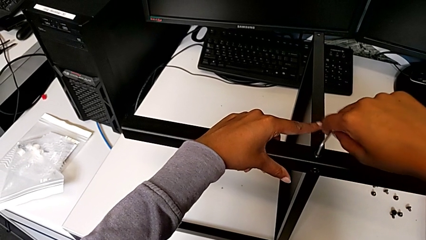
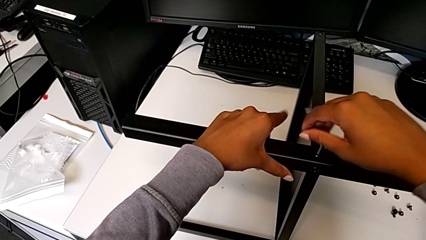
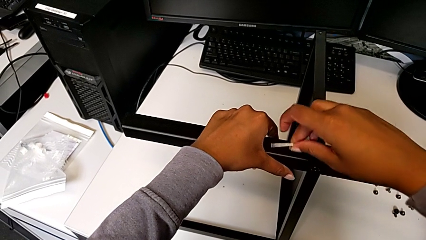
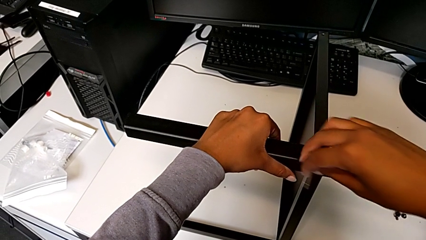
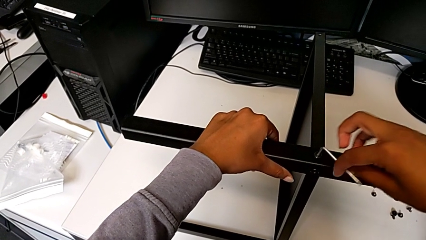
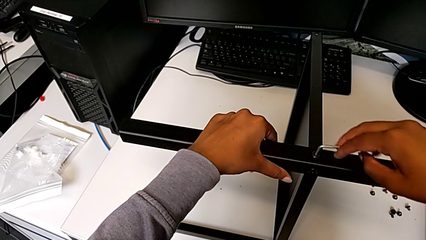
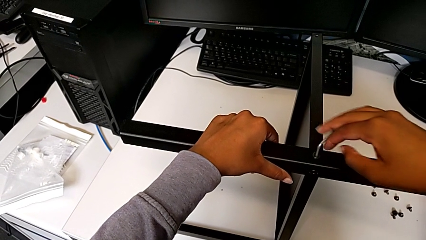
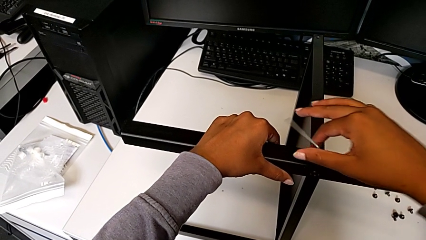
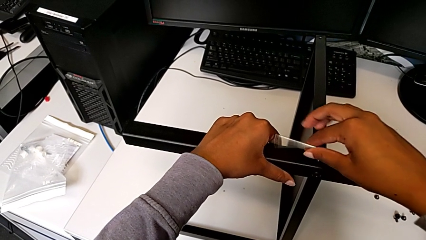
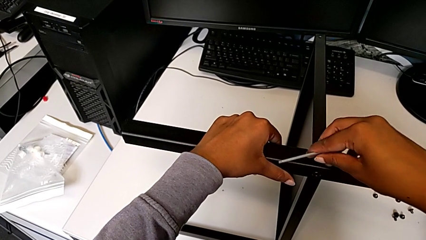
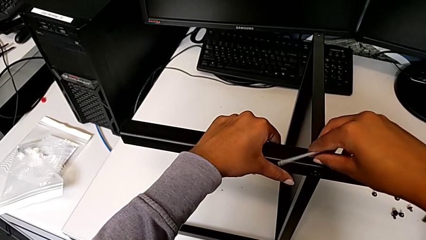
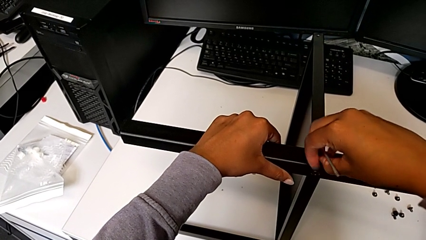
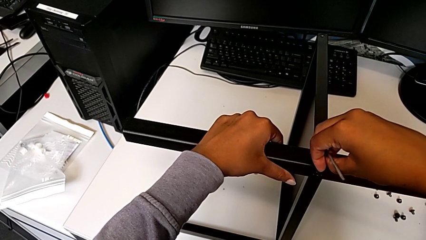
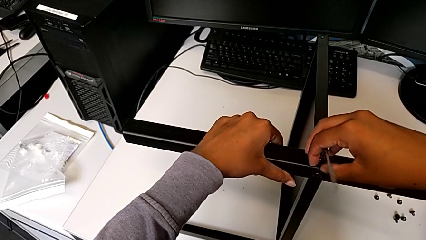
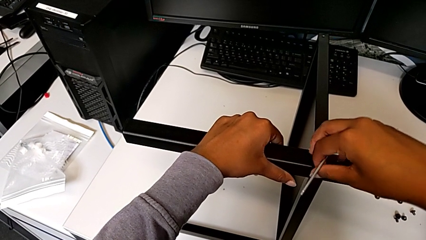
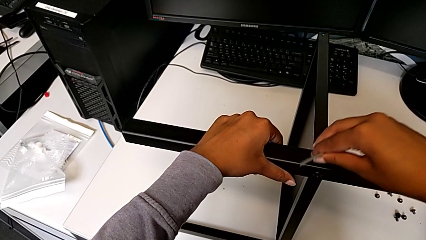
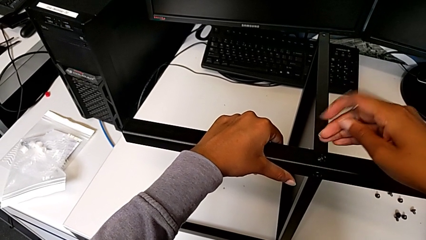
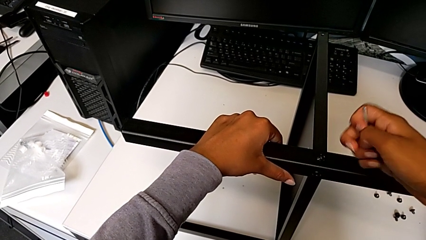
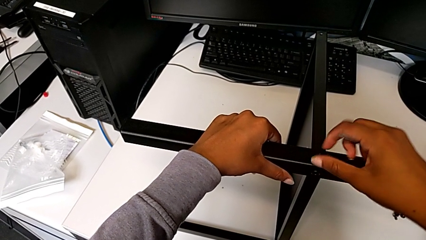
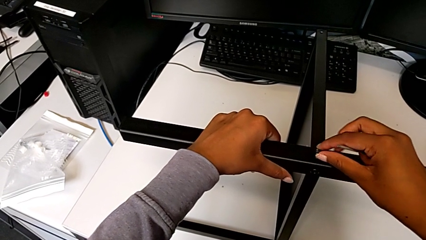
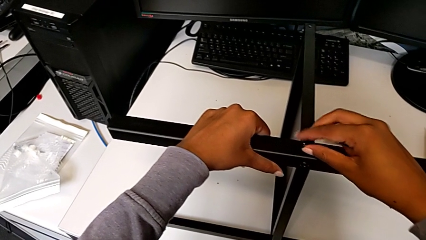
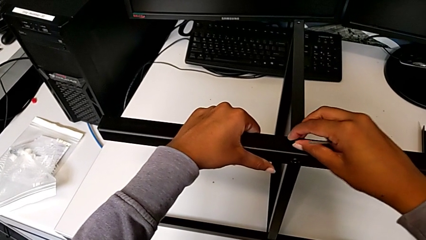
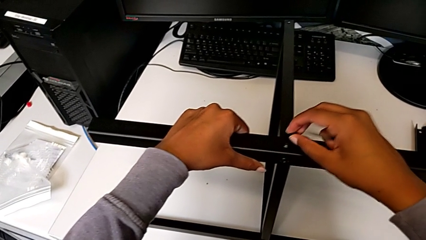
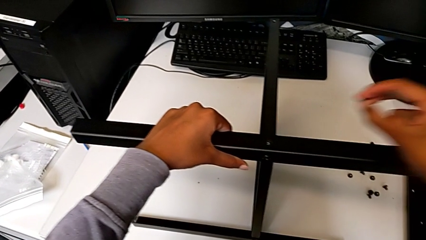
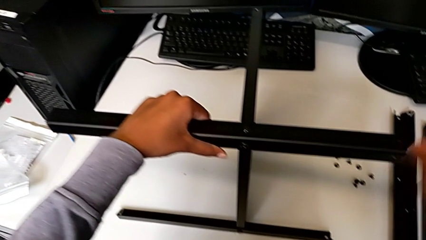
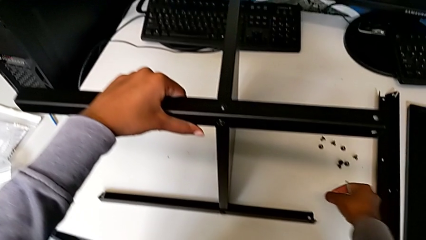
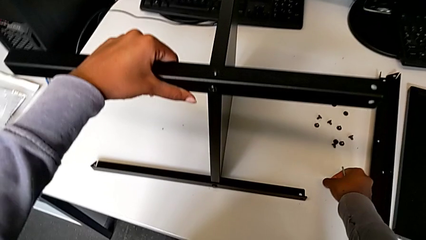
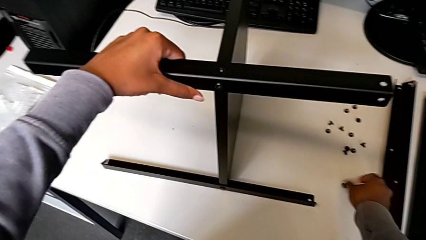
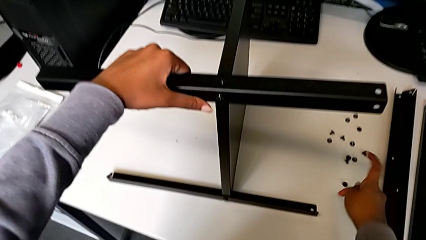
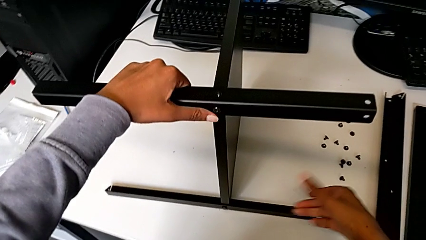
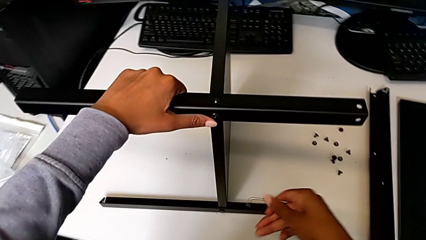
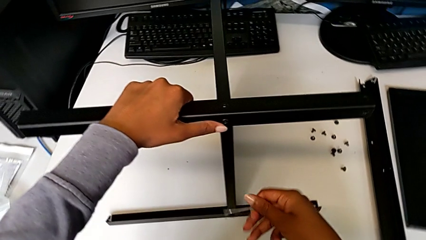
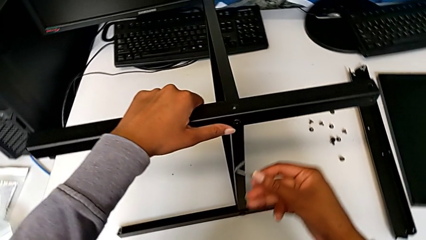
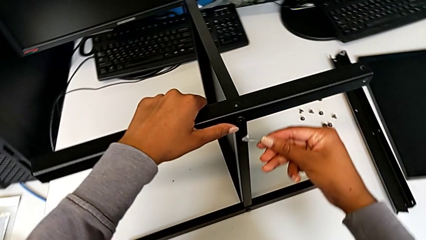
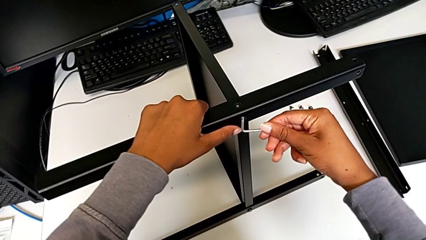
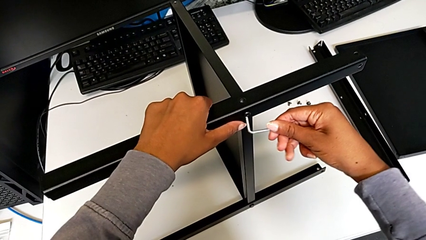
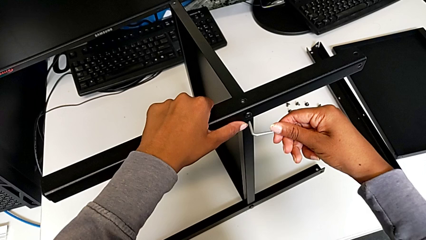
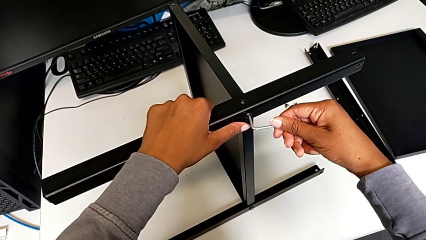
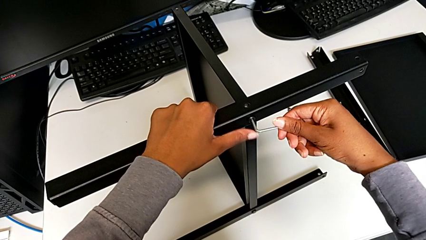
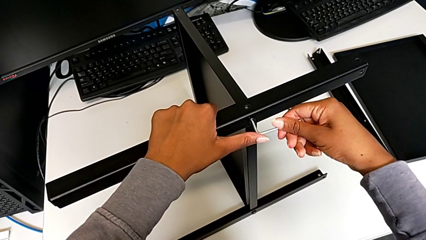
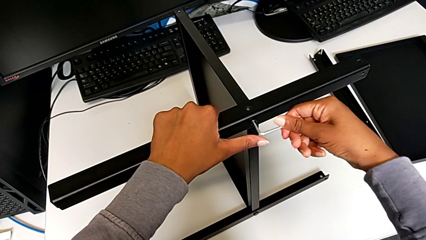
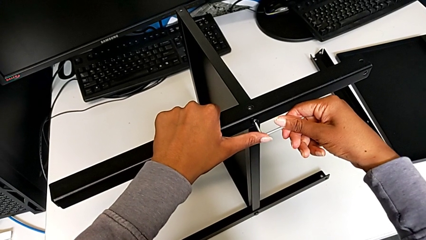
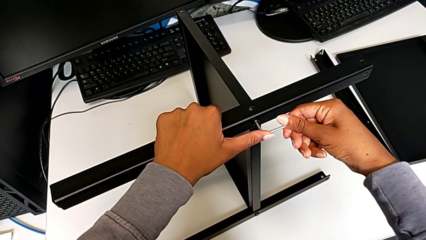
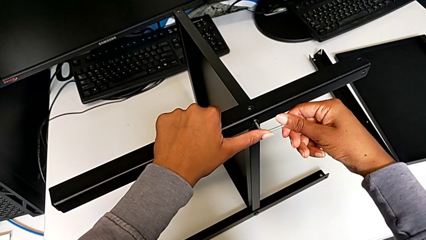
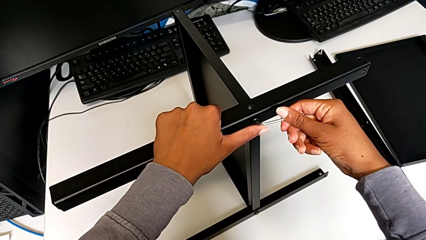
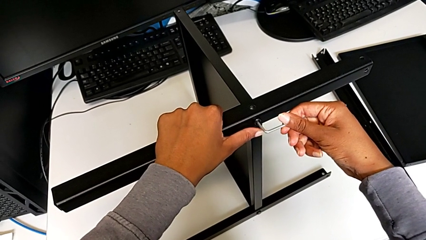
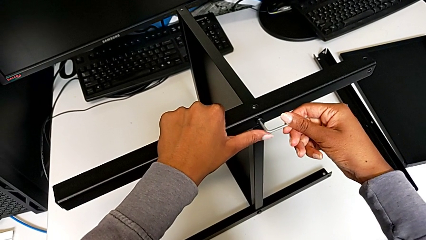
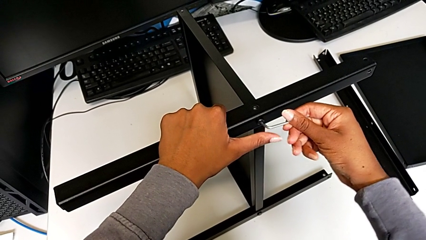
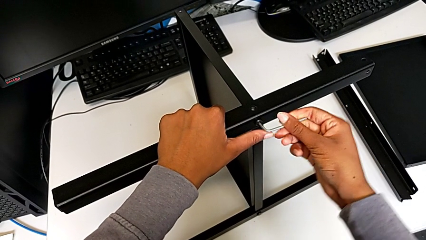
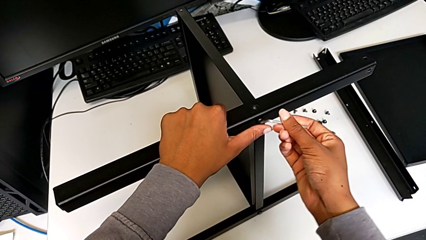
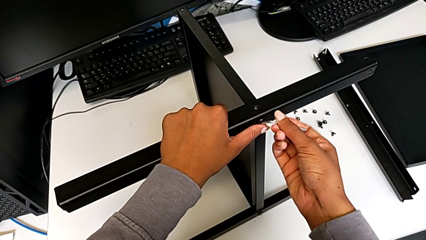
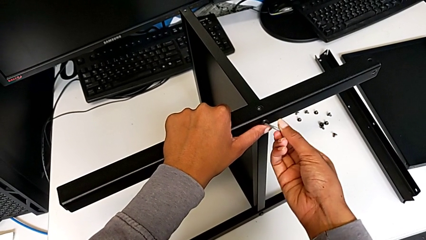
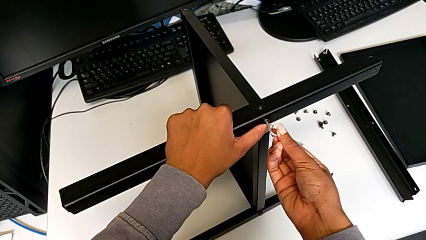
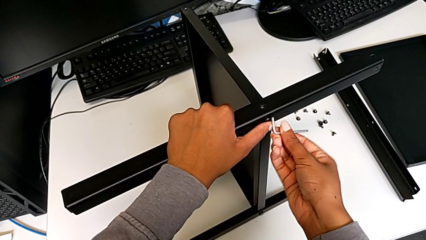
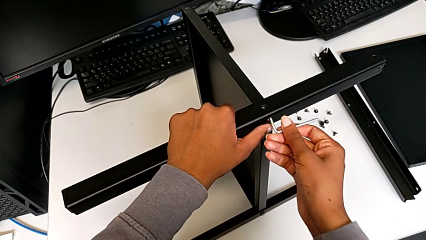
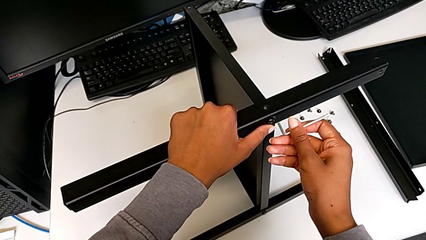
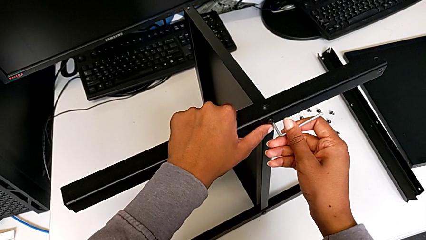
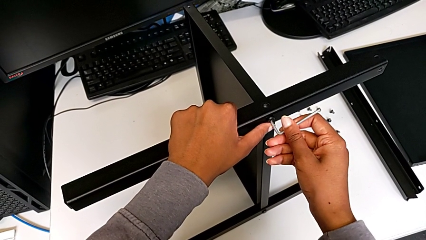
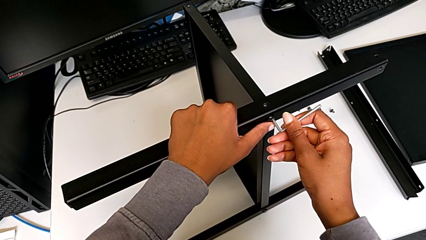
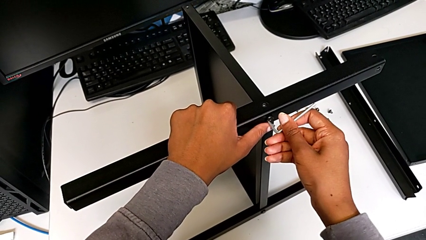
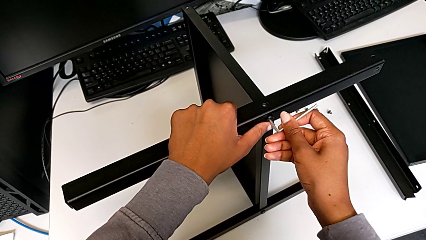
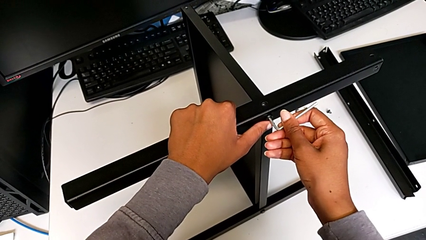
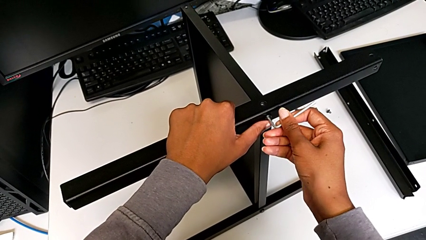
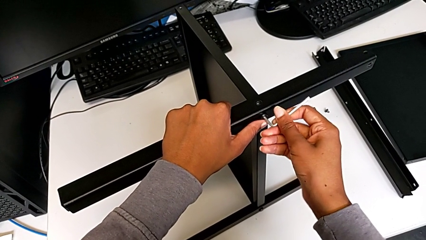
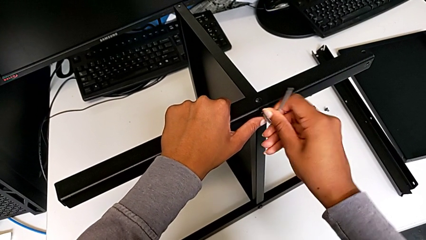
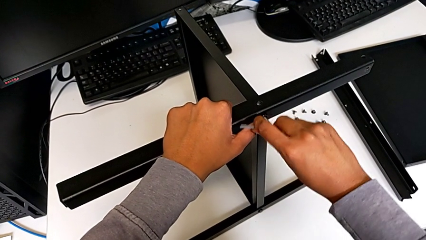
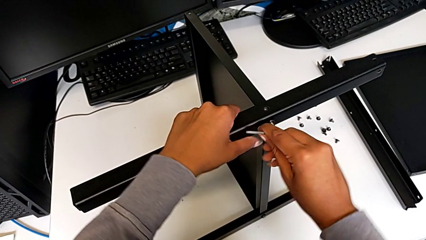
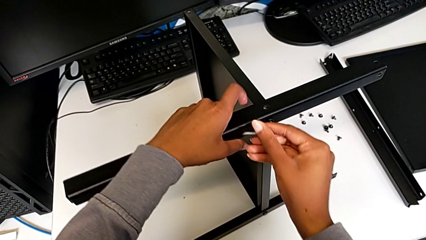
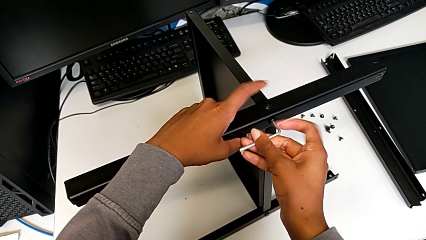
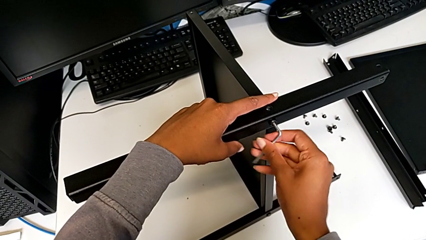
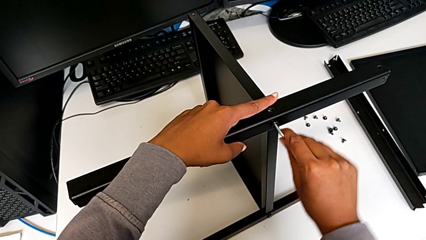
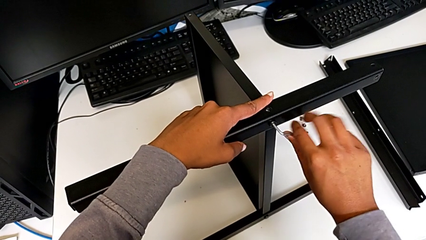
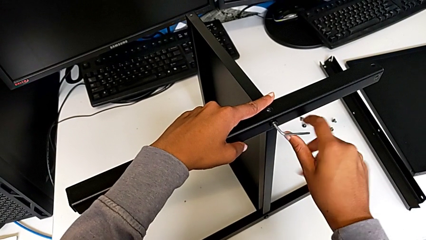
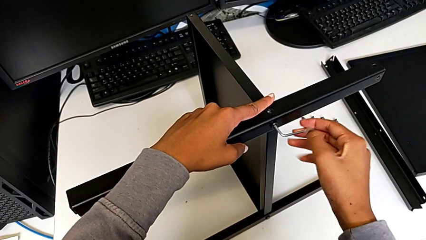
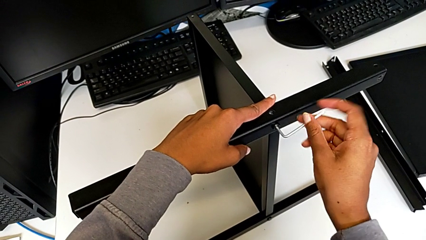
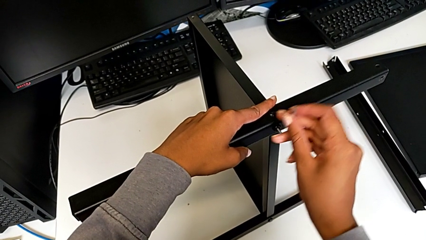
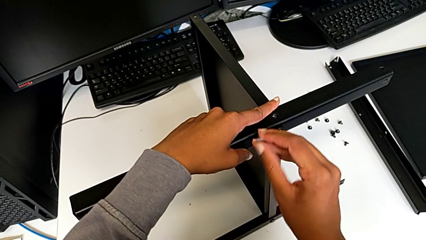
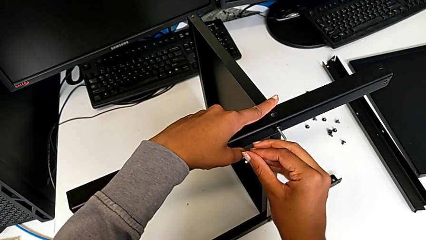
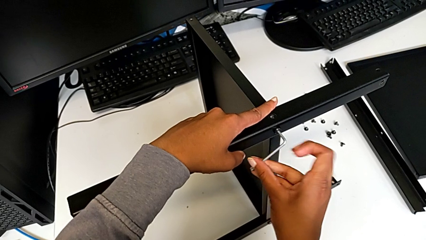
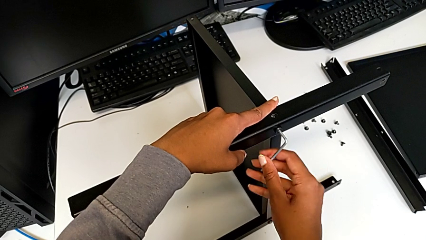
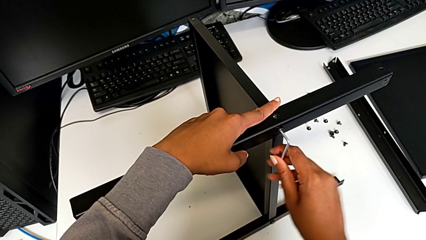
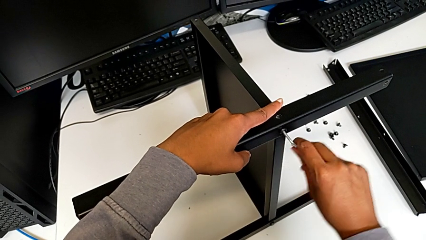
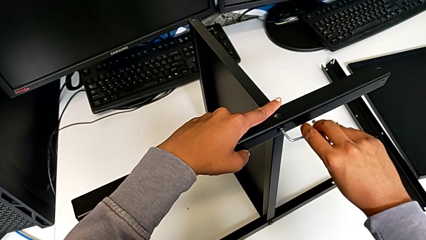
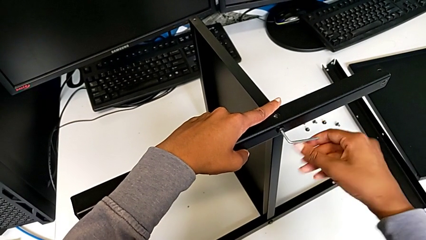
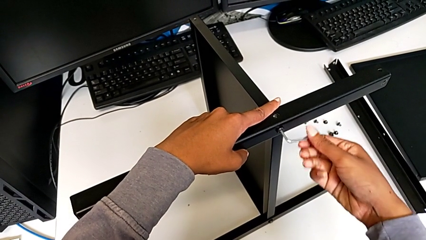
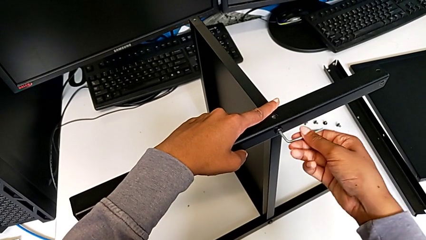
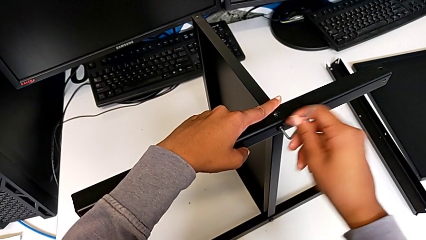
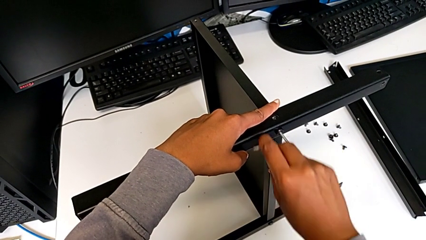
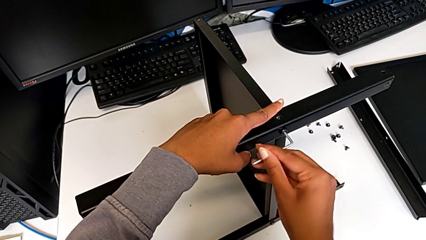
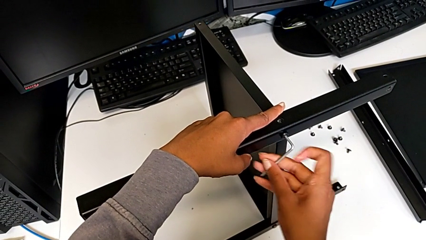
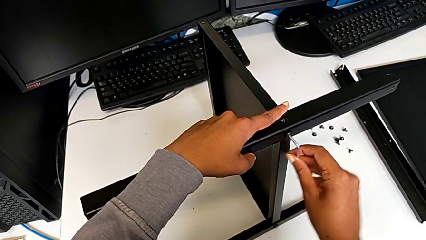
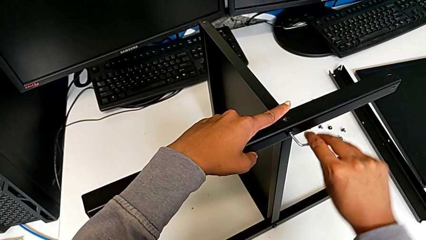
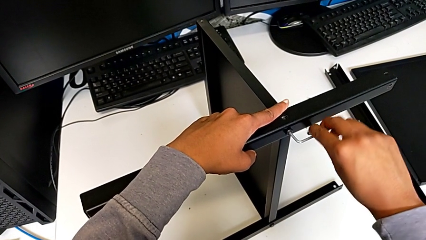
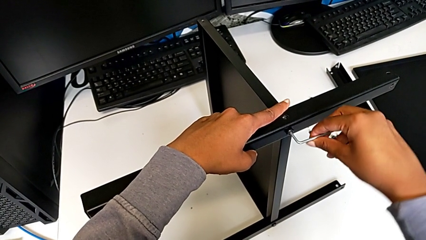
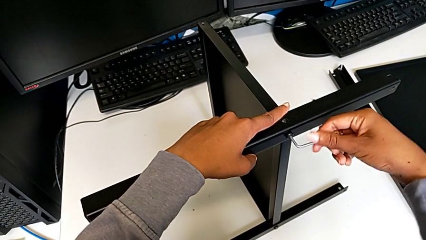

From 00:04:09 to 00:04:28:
The camera wearer is disassembling the third leg from the shelf. They unscrew the hex socket head, withdraw the Allen wrench, disassemble the hex socket head, place it, insert the Allen wrench and begin to unscrew the hex socket head.
